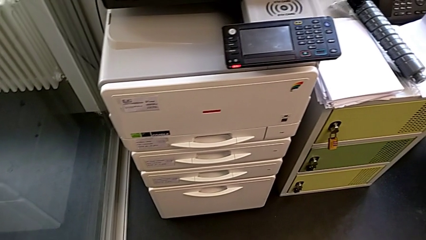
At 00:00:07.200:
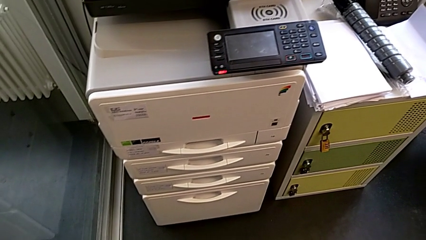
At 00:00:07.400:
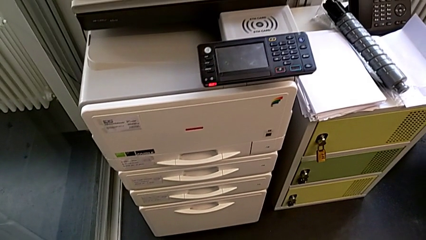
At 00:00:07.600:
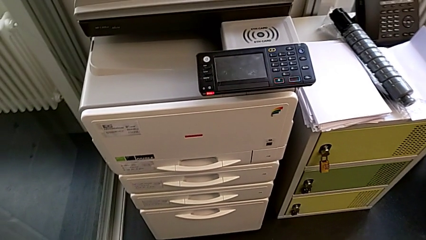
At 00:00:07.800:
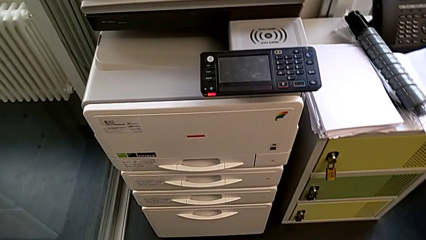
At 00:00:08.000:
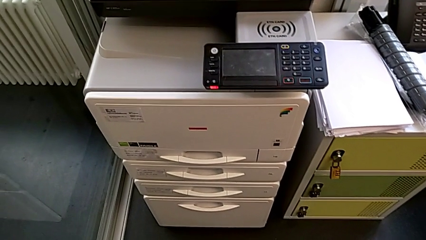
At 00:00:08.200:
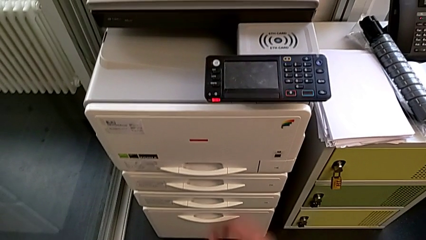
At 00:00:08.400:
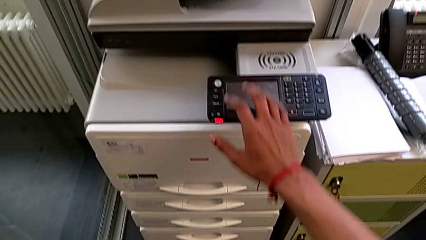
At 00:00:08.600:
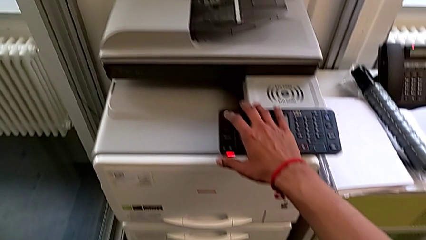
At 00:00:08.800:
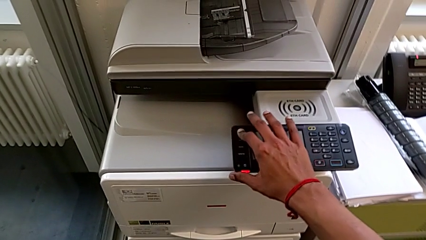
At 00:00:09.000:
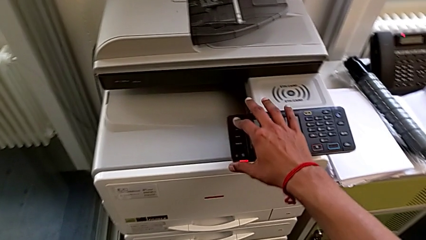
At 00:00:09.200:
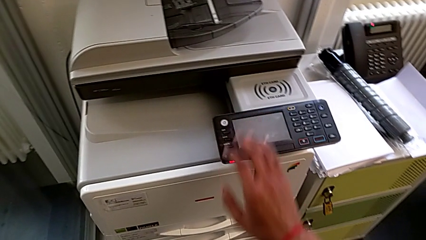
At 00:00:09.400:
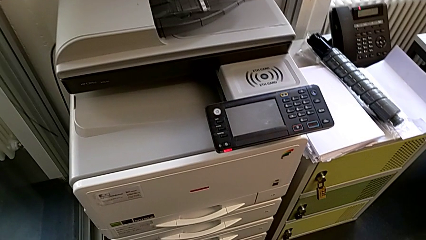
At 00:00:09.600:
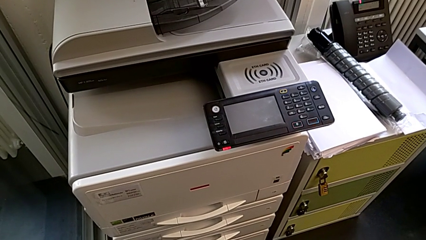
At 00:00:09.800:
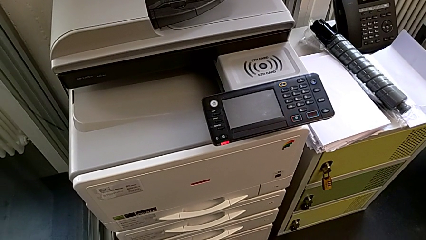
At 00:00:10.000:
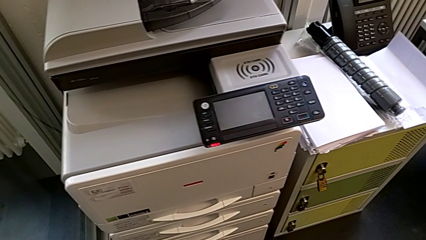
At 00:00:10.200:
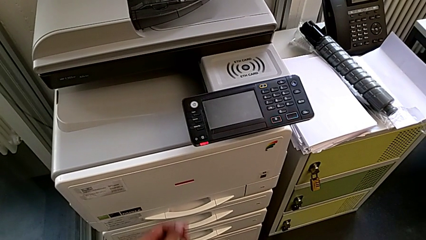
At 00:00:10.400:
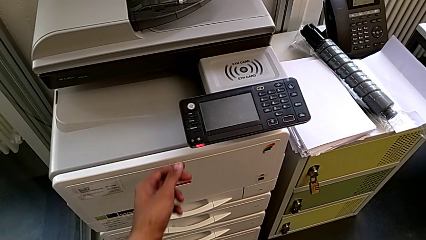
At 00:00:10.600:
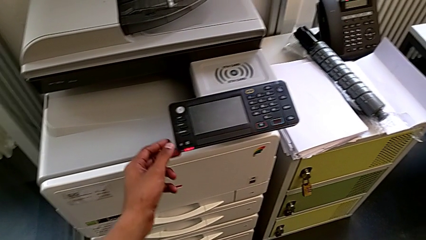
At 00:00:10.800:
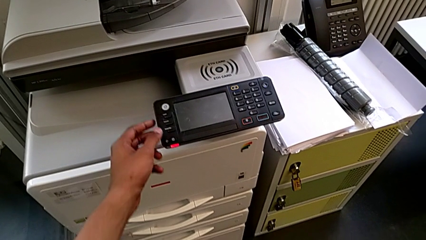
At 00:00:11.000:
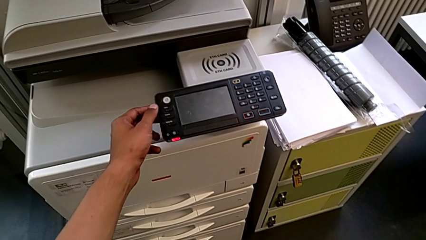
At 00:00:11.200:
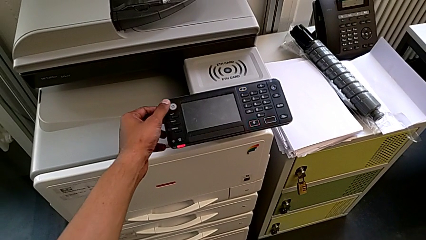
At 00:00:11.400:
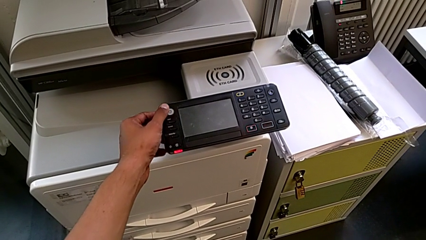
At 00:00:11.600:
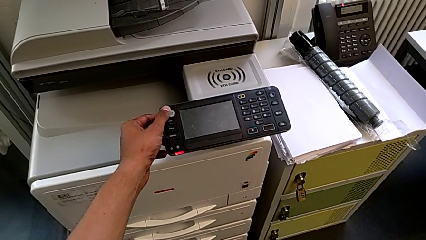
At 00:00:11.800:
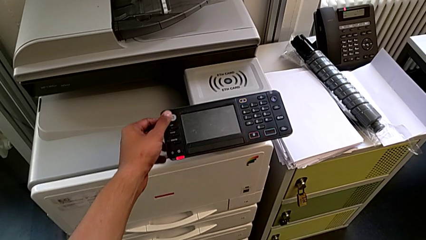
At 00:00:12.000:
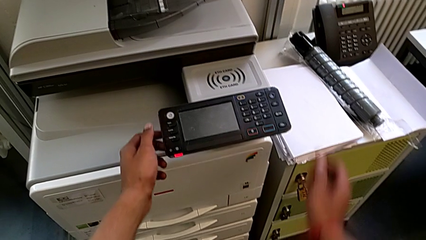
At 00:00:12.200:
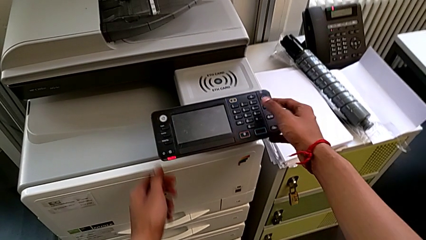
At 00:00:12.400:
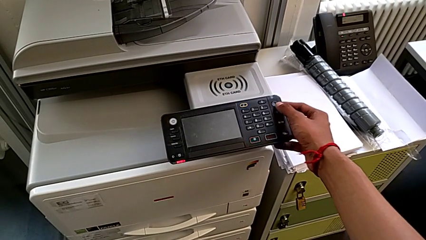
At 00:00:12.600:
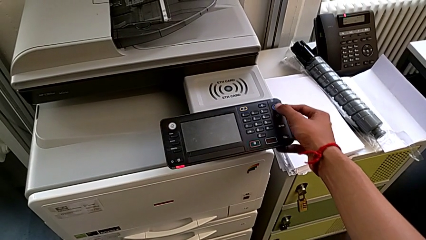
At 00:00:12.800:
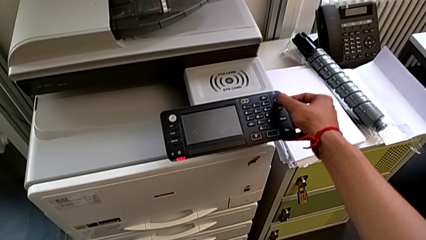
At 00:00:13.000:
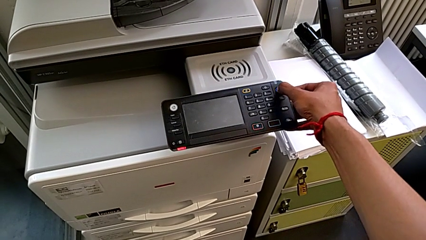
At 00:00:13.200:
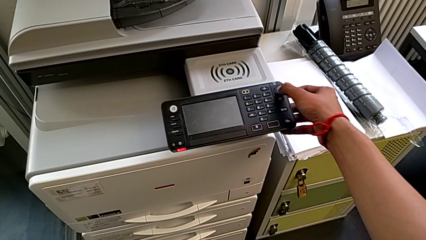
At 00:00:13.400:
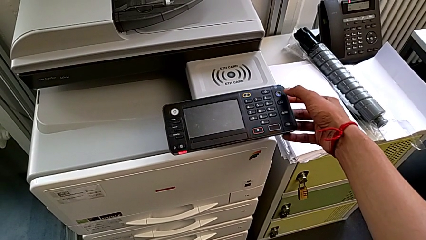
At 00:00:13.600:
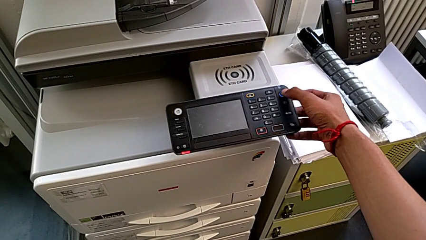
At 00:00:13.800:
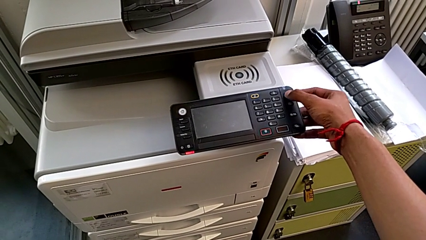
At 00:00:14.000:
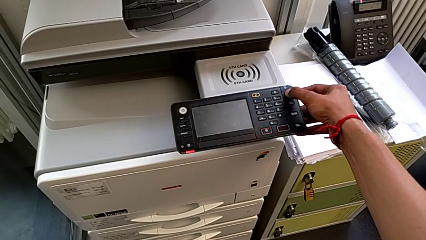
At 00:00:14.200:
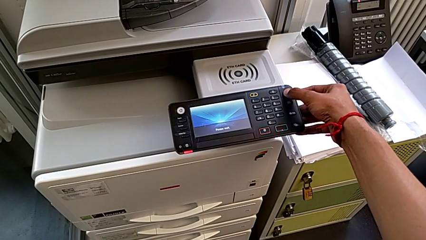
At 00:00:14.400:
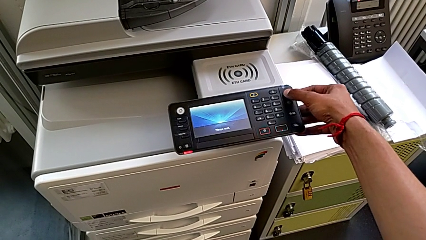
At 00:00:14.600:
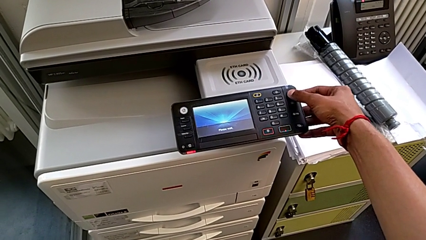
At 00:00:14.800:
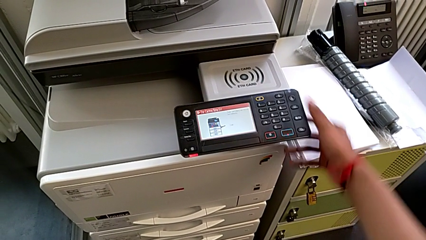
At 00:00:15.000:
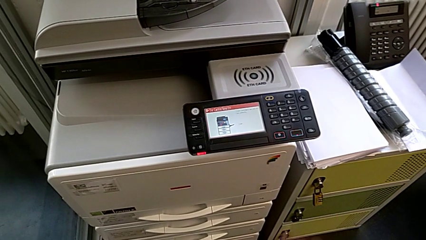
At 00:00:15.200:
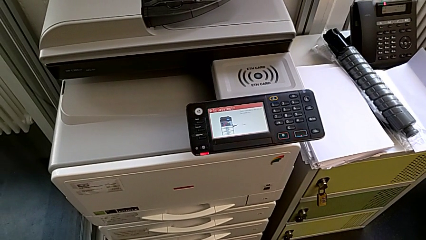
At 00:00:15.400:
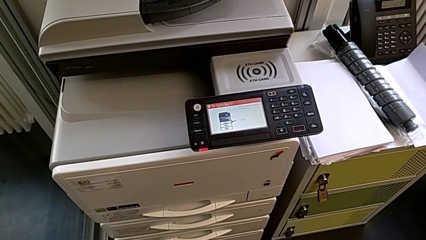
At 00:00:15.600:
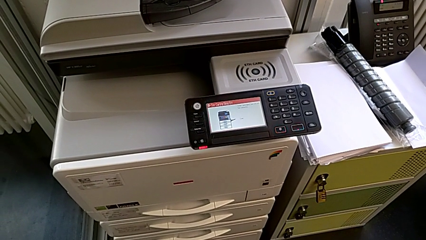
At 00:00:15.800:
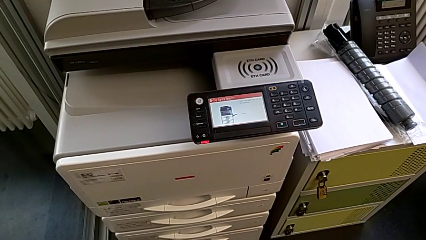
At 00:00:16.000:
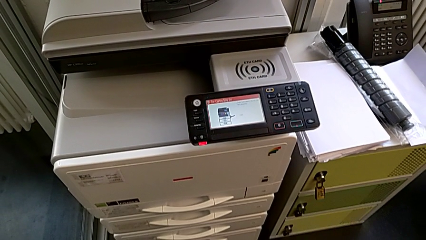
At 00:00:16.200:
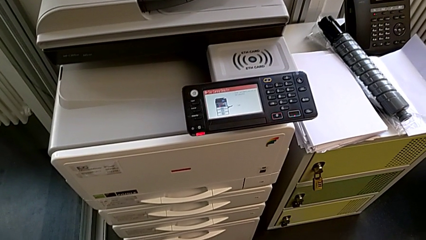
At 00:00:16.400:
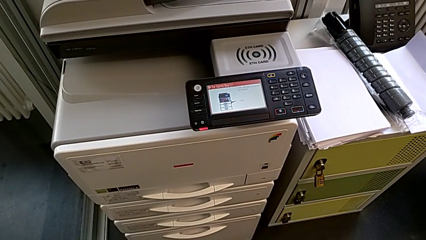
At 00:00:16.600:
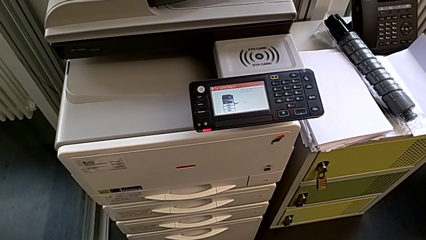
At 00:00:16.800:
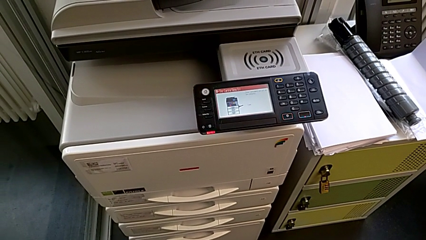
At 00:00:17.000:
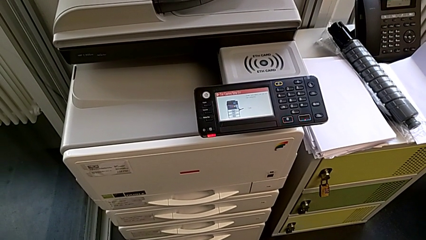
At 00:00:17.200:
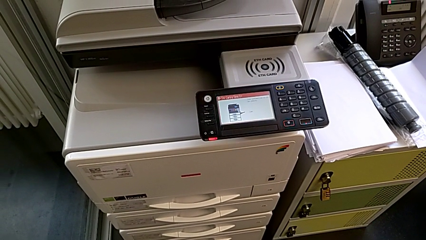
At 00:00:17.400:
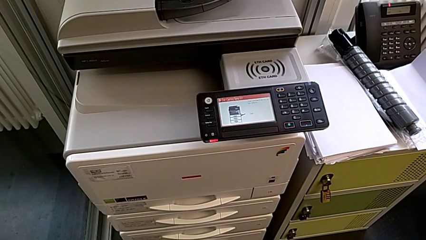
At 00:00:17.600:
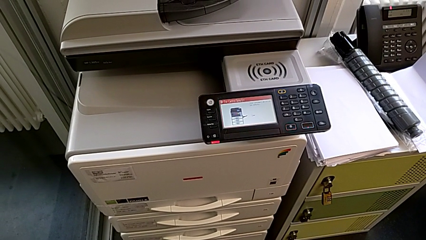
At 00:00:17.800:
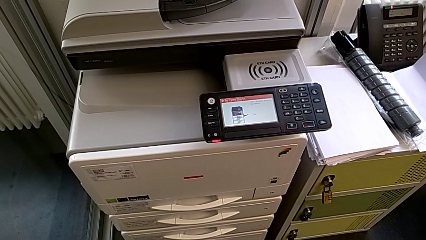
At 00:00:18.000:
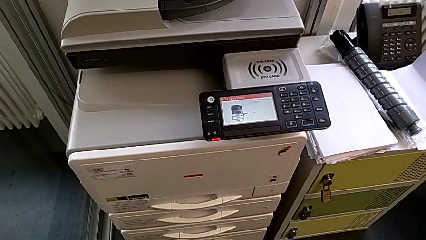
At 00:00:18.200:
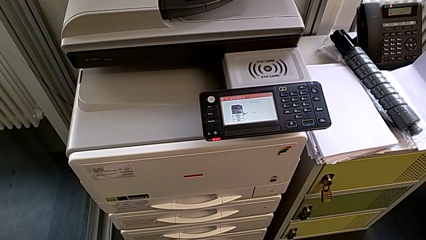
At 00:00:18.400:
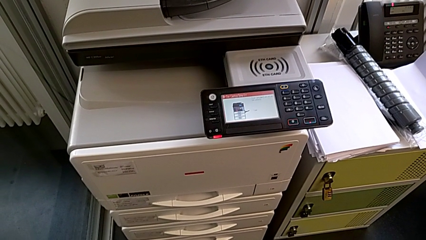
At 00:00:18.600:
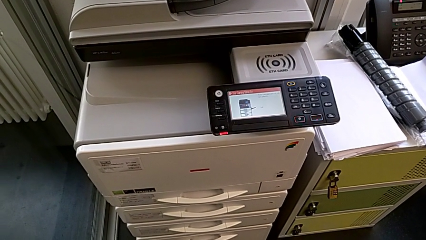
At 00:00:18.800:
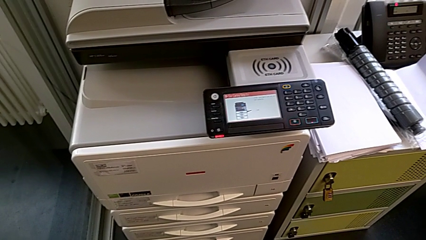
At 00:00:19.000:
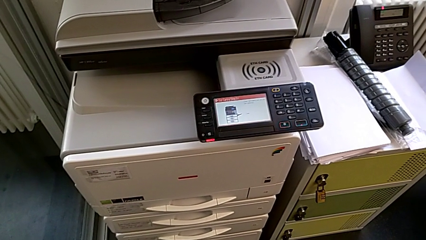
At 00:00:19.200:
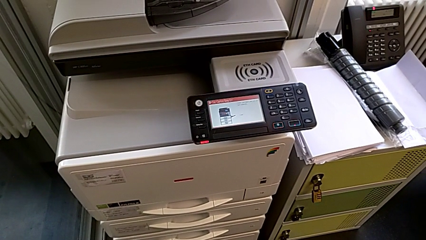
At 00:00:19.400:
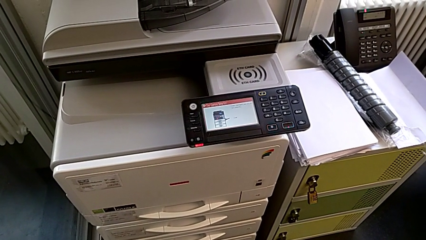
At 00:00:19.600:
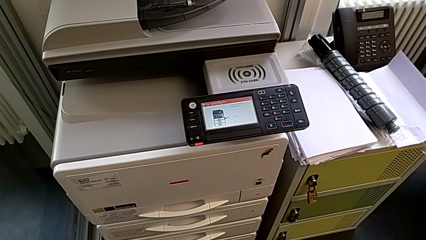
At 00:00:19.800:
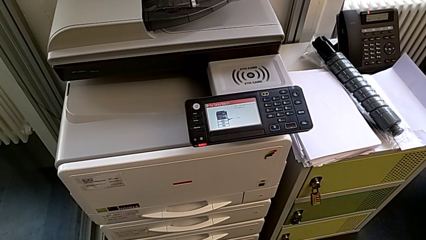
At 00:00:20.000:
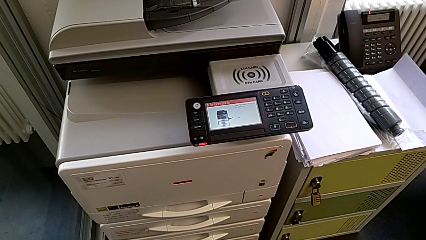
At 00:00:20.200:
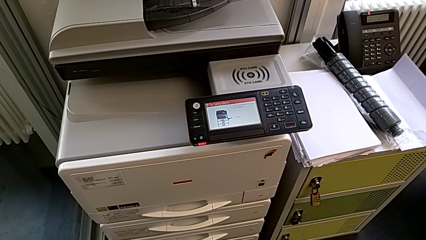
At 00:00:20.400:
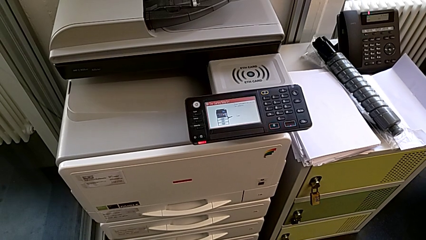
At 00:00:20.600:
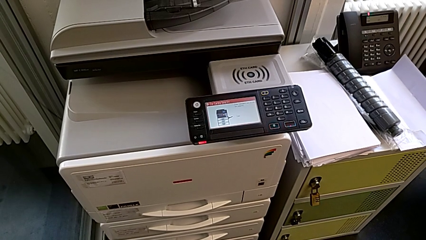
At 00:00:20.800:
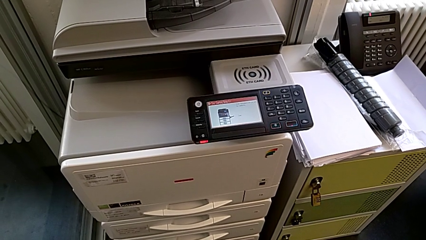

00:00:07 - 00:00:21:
The camera wearer turns on the printer that is in sleep mode. They wrongly press the left home button, wrongly touch the black home button and press the moon button.
